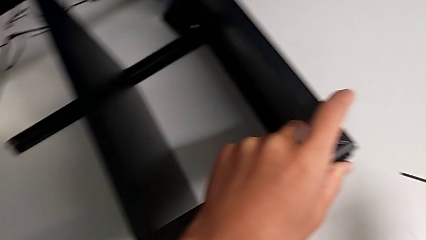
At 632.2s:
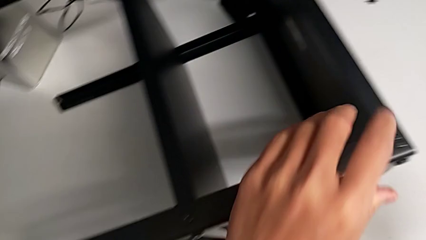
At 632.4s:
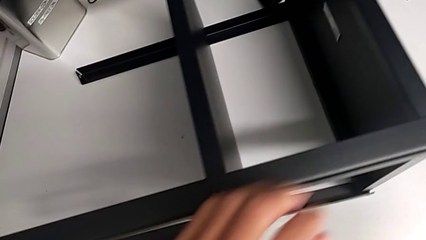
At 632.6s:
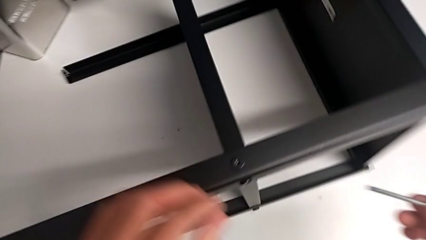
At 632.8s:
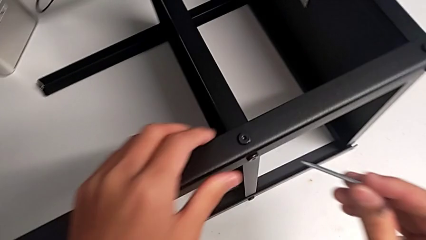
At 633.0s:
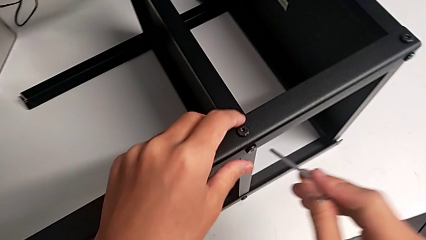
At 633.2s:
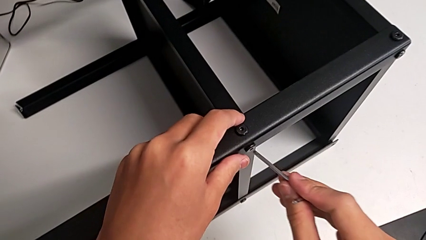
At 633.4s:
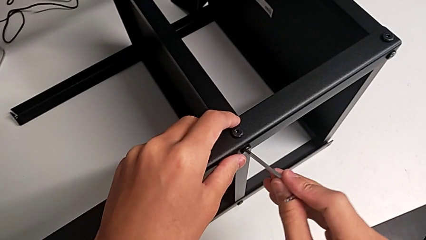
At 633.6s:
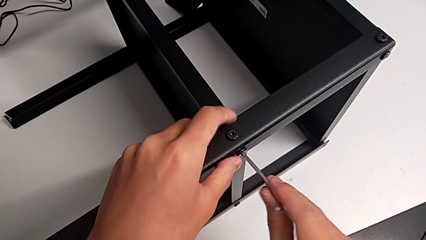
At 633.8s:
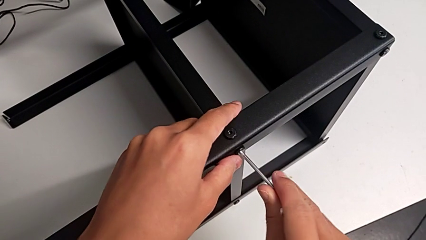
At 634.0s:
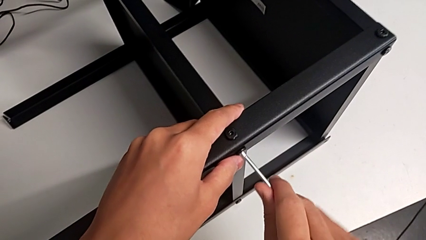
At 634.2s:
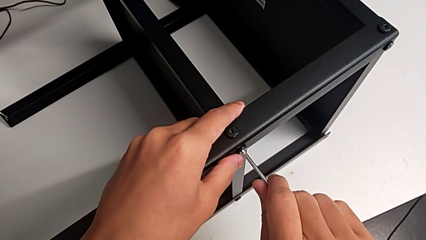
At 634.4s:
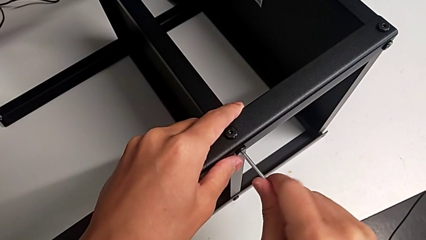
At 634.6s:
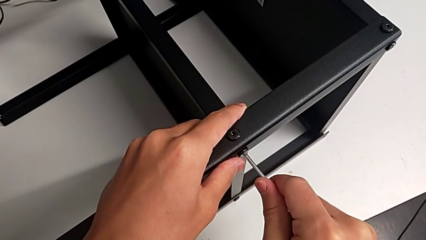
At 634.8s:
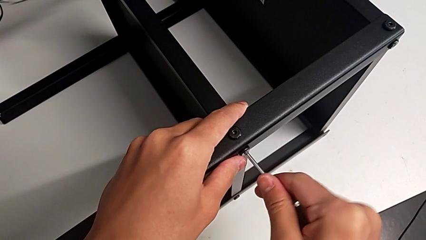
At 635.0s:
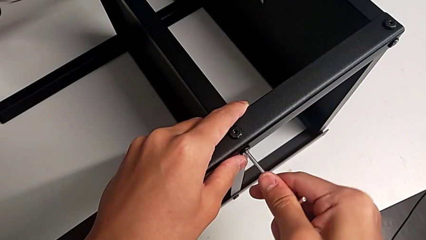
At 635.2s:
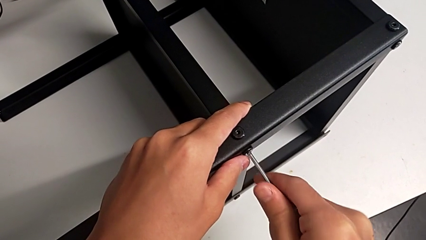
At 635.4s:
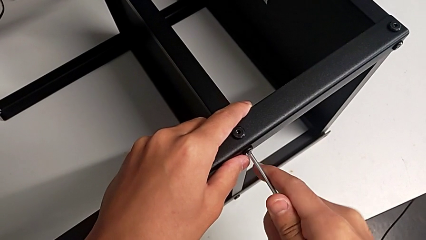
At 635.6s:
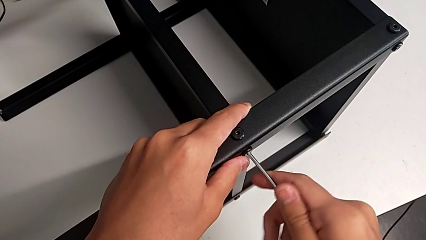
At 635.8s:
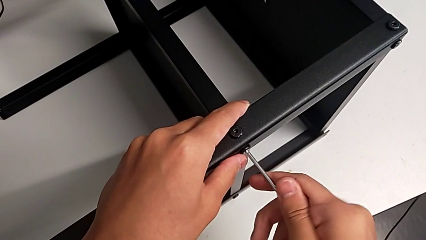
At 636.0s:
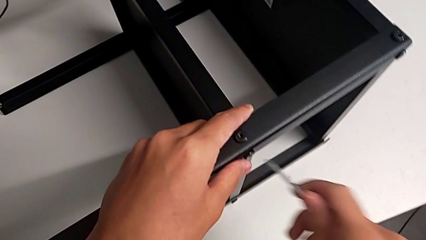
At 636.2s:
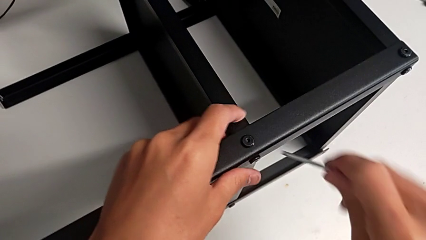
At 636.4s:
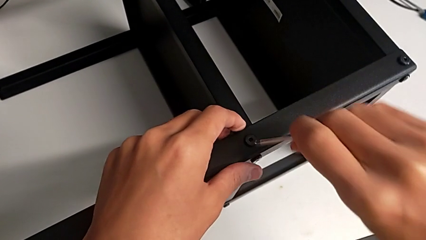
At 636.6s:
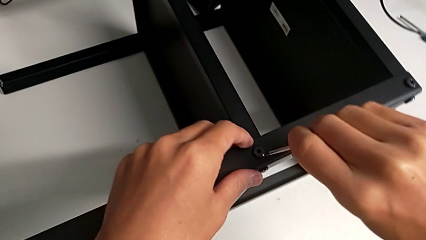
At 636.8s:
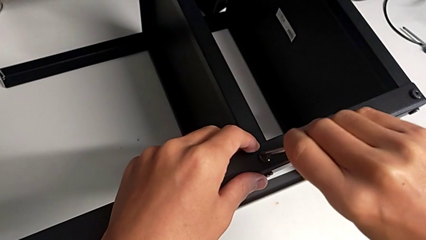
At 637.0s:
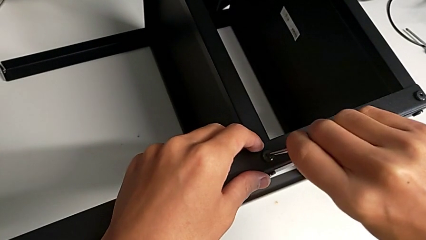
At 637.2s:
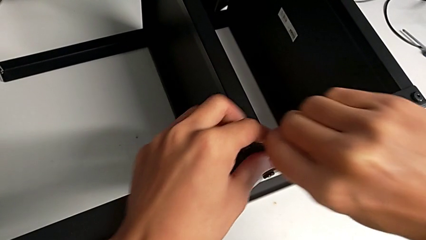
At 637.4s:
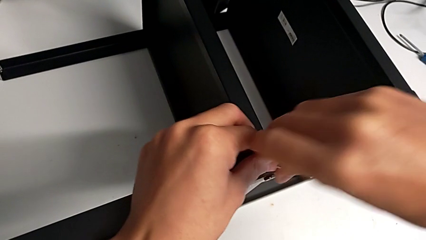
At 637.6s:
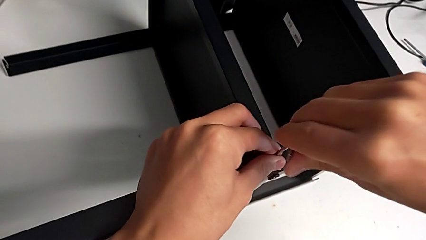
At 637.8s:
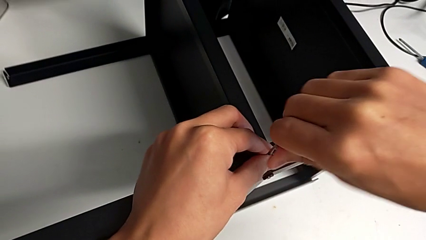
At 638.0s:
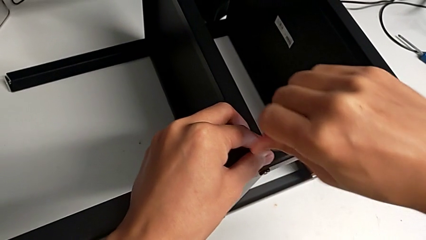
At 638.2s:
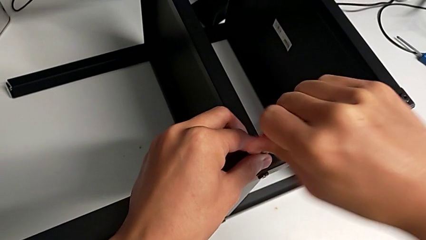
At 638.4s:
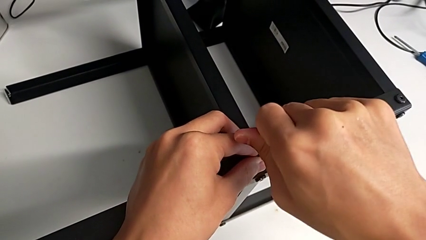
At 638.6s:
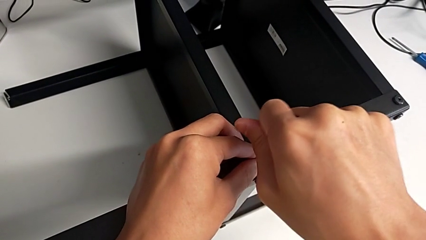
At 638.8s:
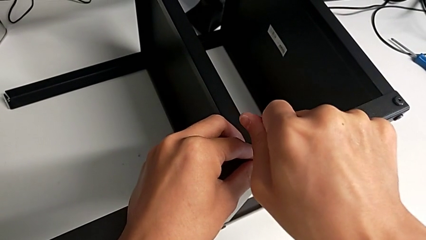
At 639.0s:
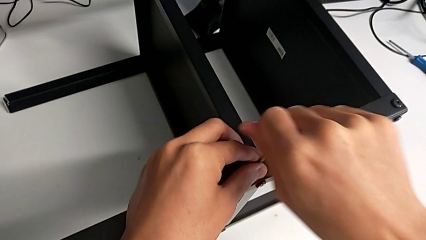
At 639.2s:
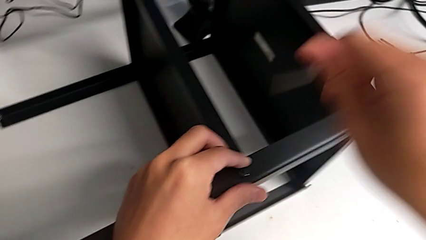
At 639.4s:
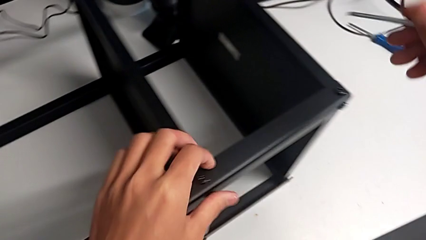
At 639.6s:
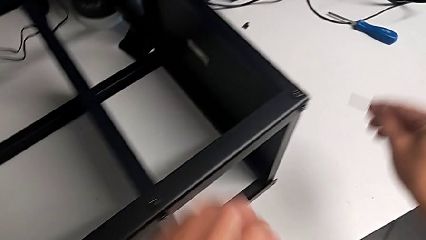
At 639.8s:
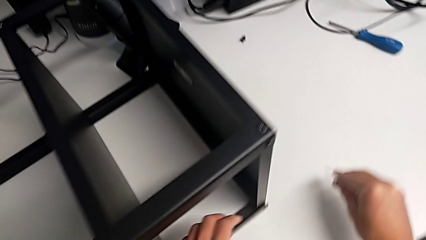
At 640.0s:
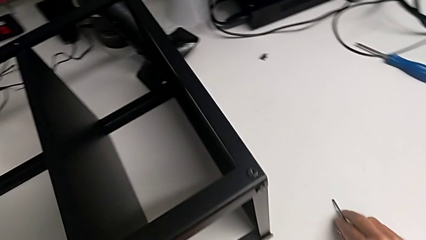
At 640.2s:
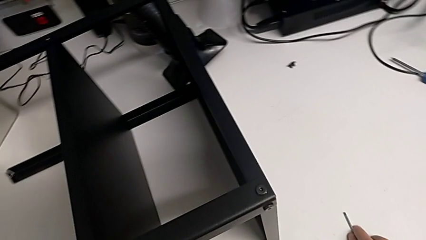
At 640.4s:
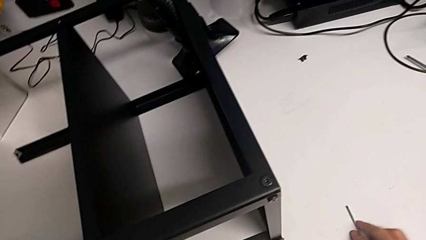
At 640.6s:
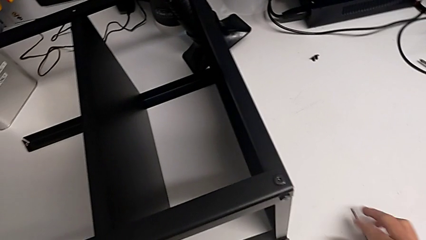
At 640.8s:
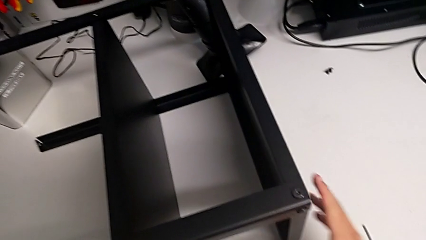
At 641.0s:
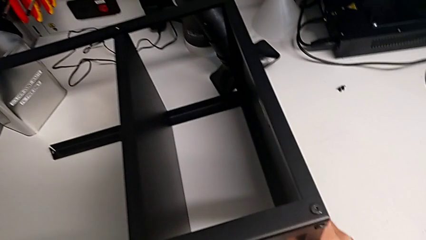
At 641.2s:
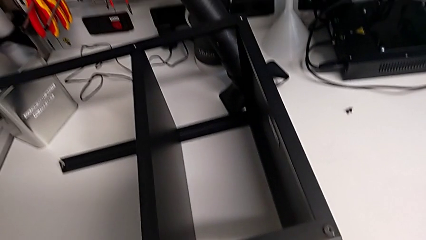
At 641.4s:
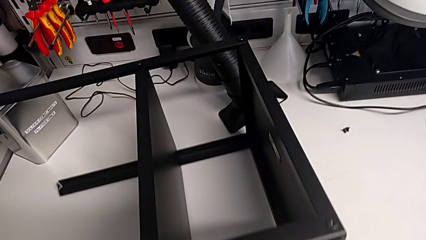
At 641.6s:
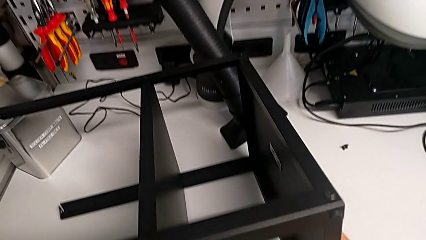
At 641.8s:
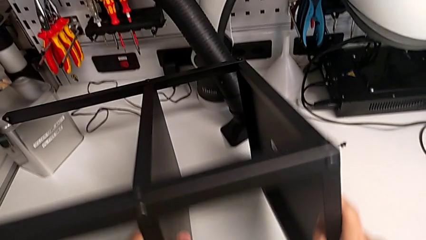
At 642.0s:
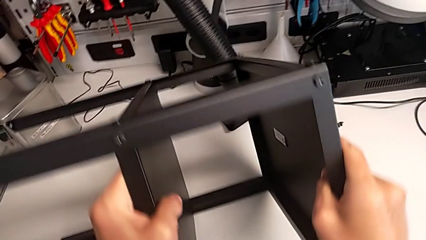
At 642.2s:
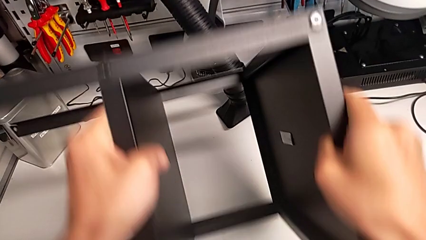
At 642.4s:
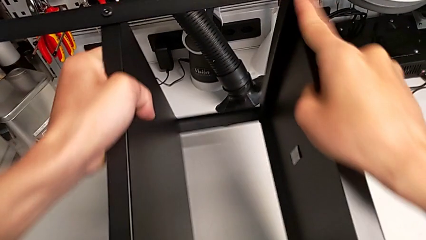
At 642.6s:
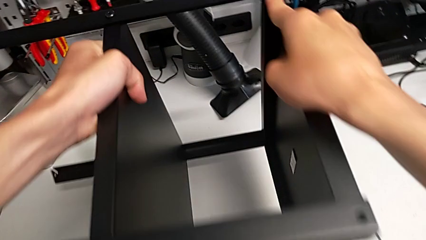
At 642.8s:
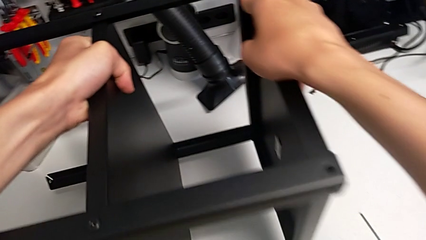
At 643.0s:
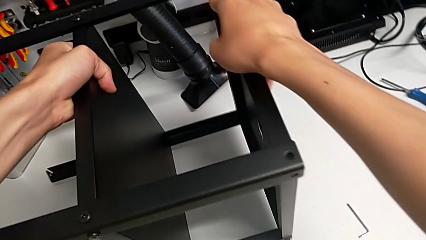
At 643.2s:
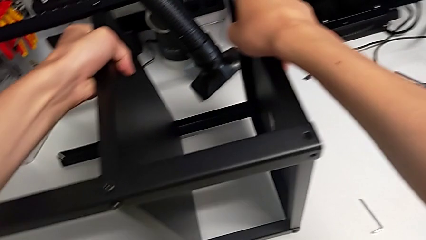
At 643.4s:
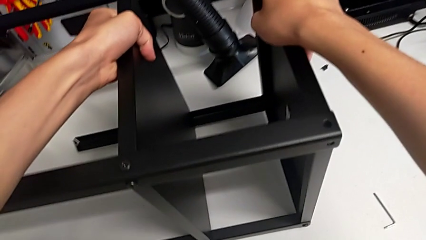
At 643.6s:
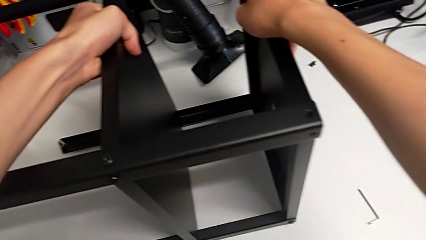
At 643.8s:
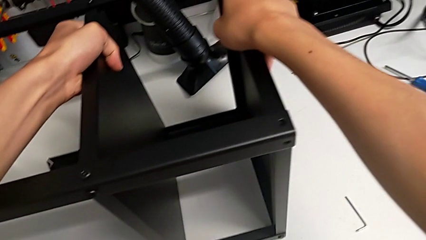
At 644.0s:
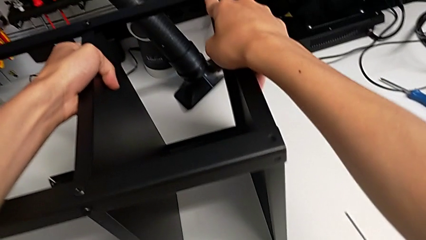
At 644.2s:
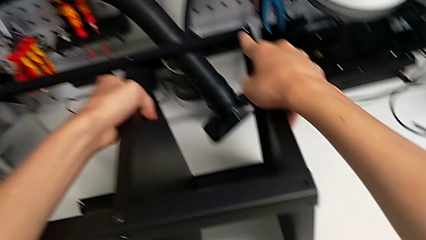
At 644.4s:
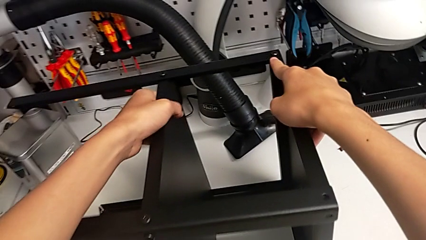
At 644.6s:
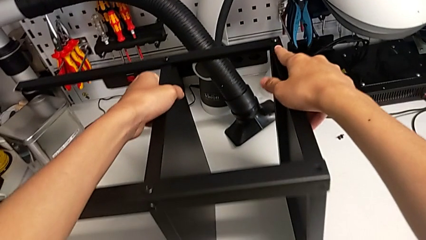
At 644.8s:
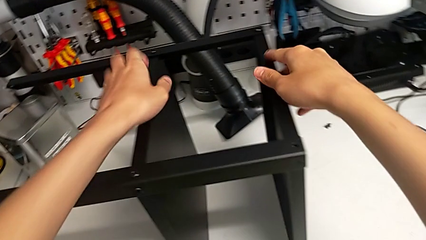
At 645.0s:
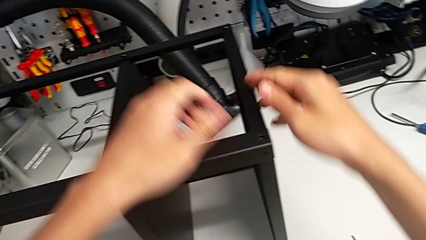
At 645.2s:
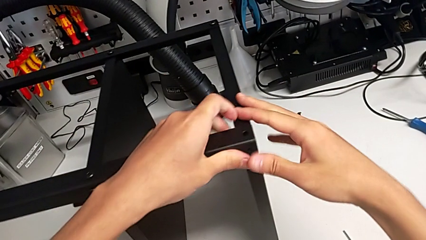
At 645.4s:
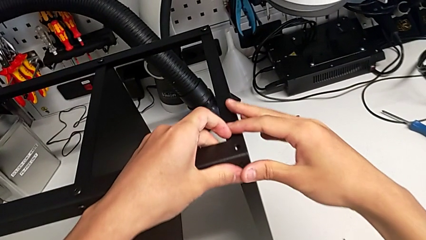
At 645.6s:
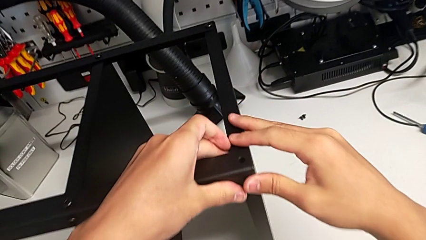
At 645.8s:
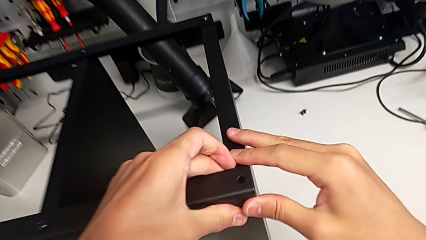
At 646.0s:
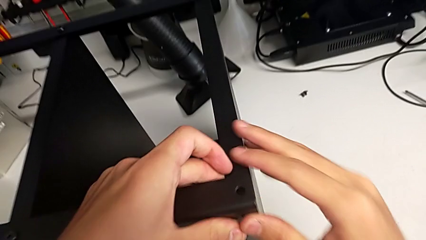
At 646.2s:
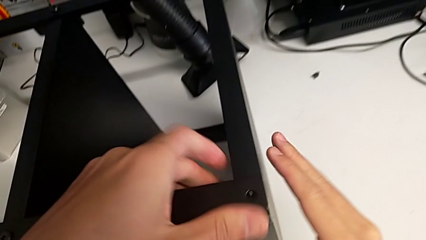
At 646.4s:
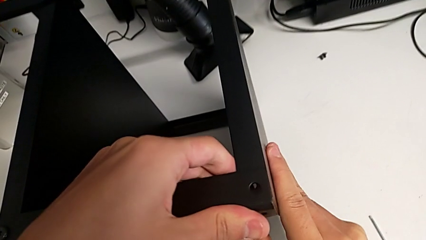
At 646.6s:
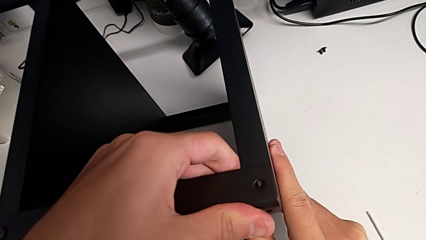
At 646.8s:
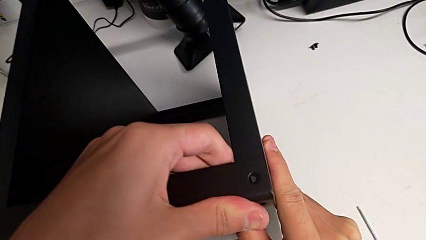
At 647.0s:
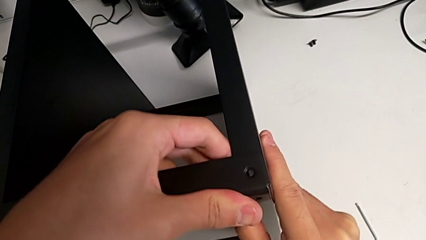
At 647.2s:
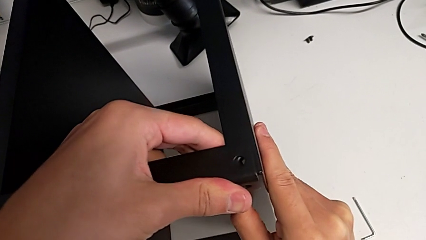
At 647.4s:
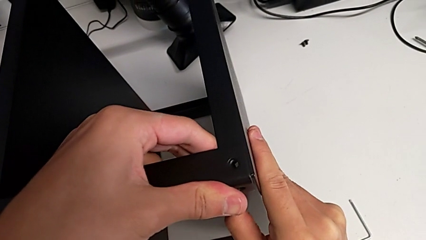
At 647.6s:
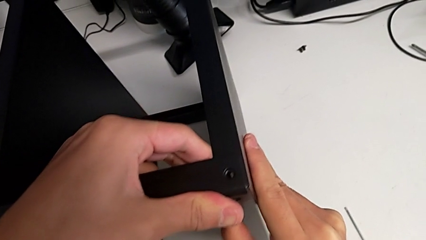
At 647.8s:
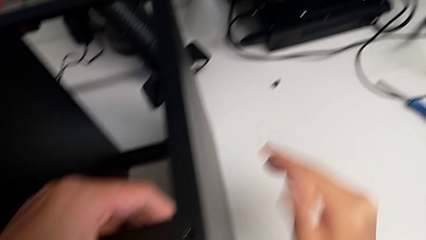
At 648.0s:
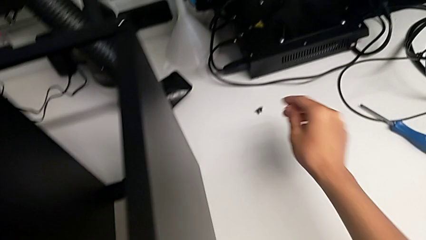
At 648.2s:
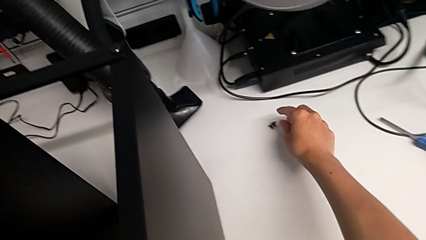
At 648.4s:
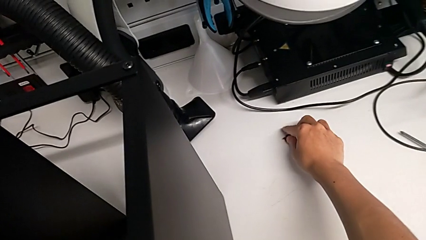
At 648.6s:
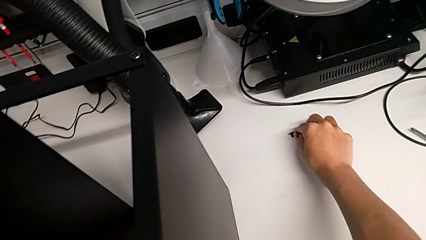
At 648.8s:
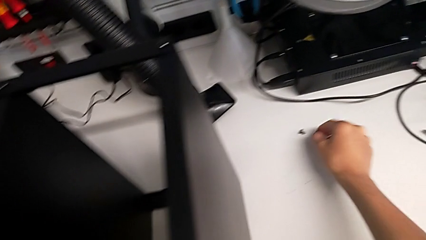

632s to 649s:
The camera wearer is screwing the legs of the table to the top tray. They insert the Allen wrench, screw the hex socket head and withdraw the Allen wrench. They insert the Allen wrench, screw the hex socket head, withdraw the Allen wrench and place it. They rotate the nightstand, align the tray and grab the hex socket head.
